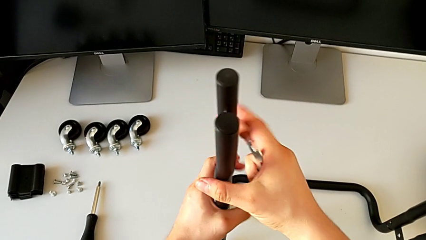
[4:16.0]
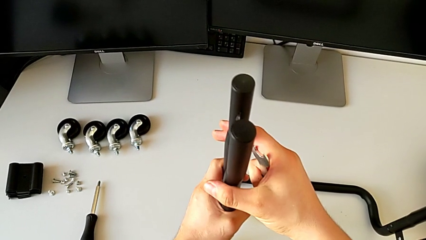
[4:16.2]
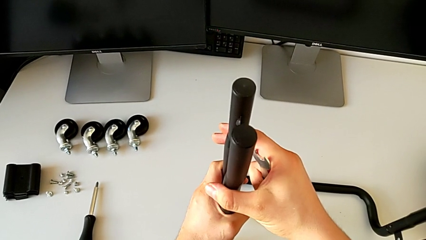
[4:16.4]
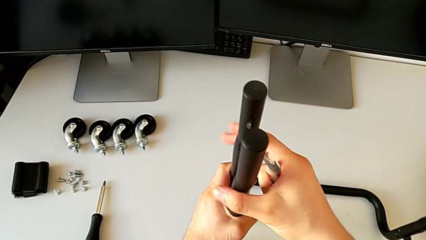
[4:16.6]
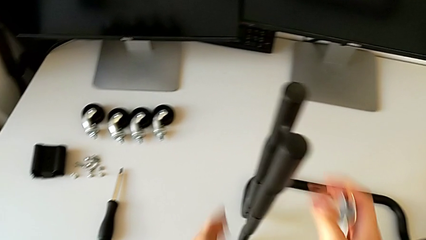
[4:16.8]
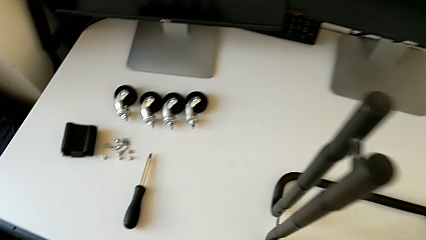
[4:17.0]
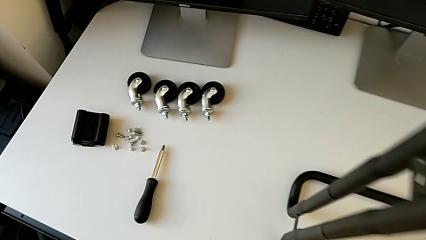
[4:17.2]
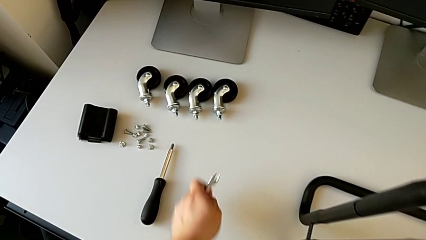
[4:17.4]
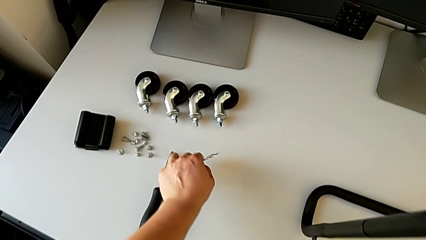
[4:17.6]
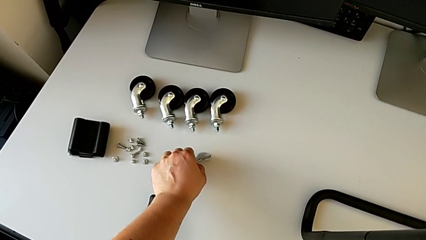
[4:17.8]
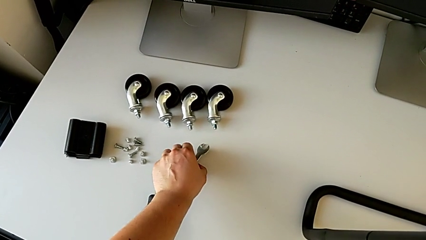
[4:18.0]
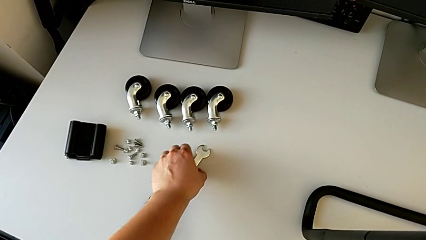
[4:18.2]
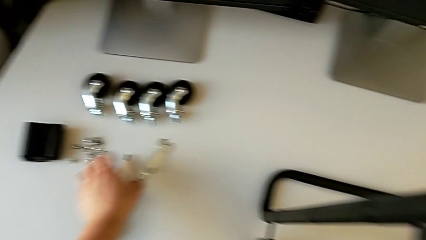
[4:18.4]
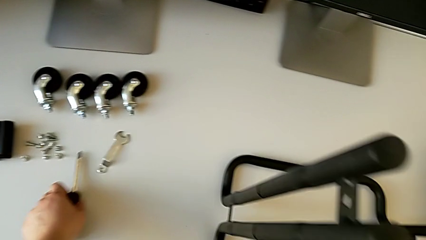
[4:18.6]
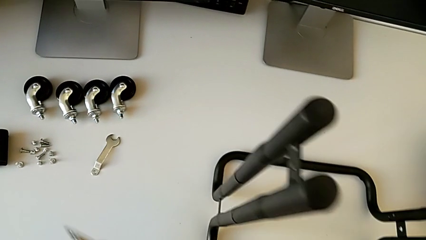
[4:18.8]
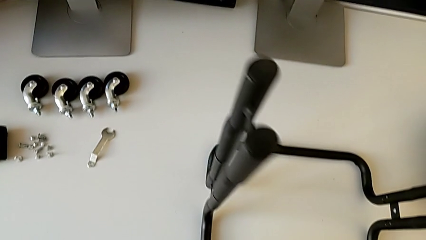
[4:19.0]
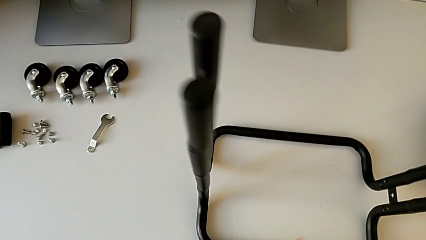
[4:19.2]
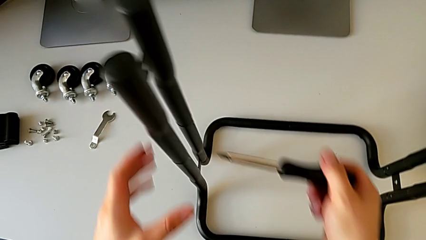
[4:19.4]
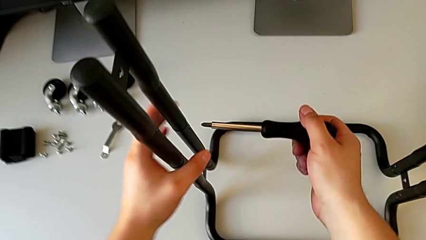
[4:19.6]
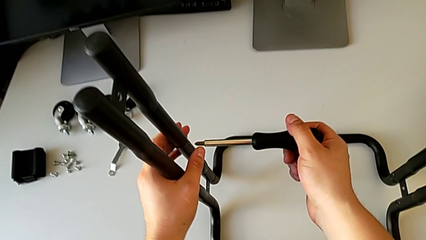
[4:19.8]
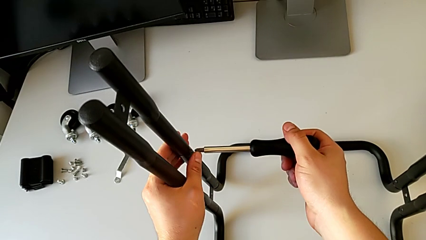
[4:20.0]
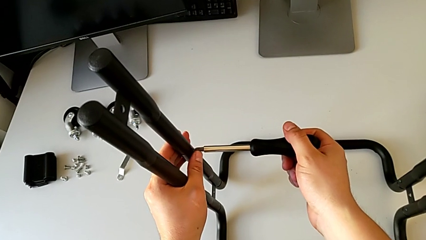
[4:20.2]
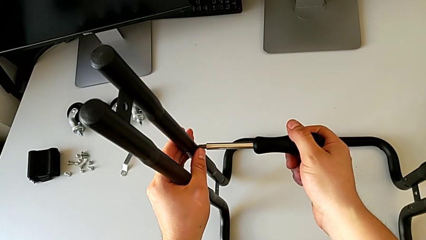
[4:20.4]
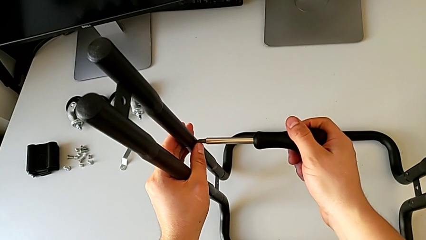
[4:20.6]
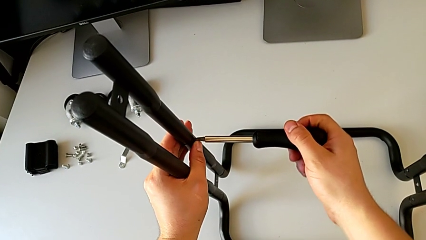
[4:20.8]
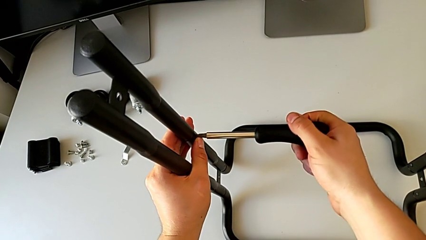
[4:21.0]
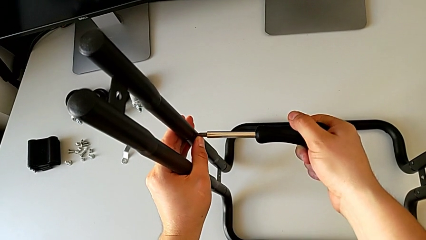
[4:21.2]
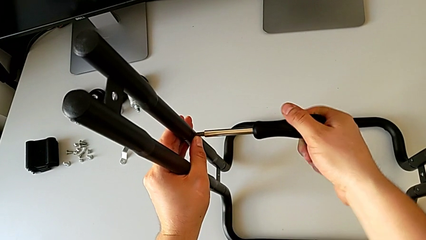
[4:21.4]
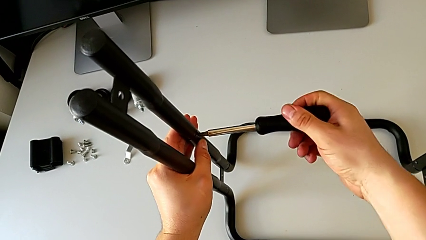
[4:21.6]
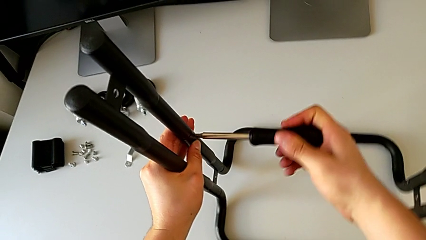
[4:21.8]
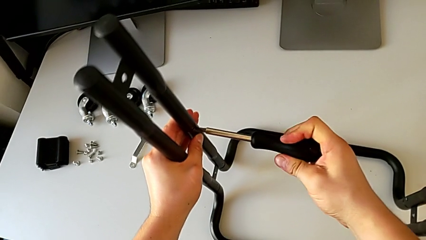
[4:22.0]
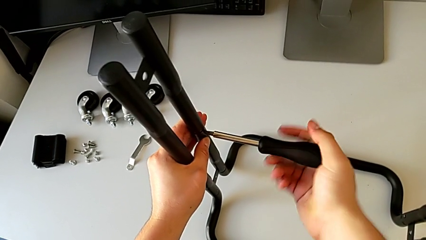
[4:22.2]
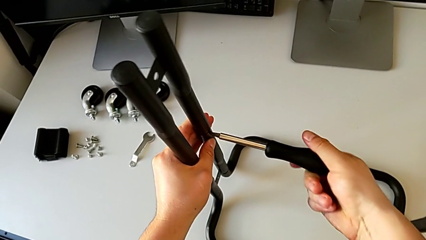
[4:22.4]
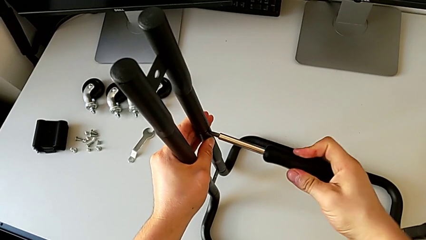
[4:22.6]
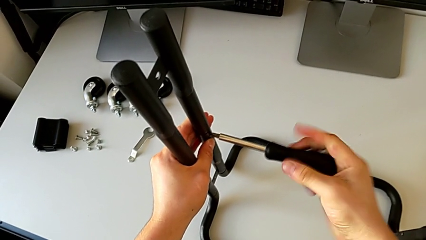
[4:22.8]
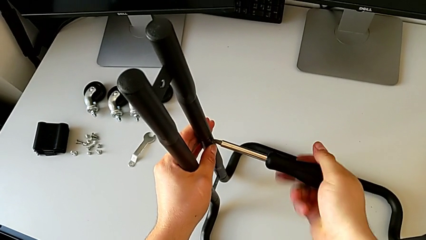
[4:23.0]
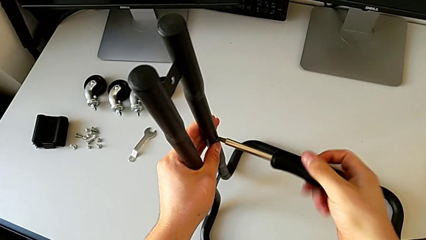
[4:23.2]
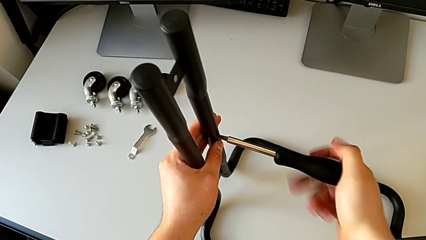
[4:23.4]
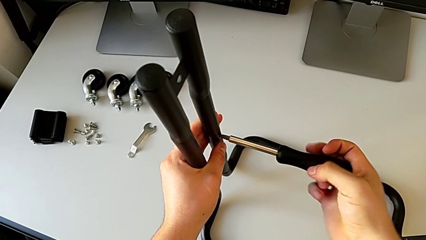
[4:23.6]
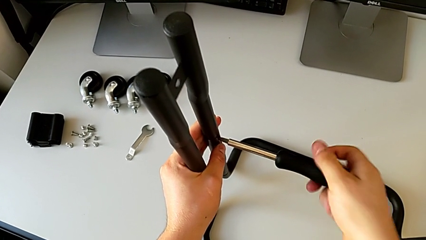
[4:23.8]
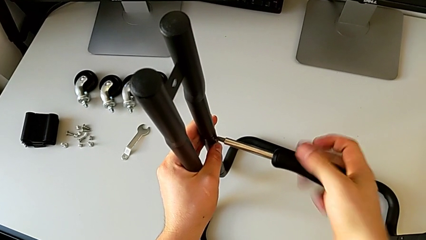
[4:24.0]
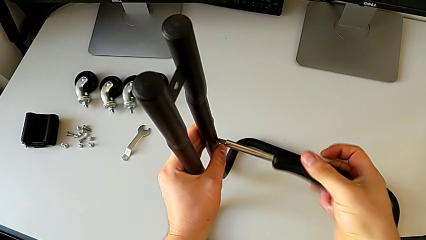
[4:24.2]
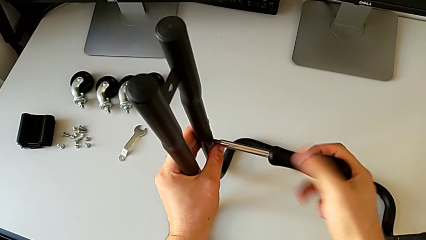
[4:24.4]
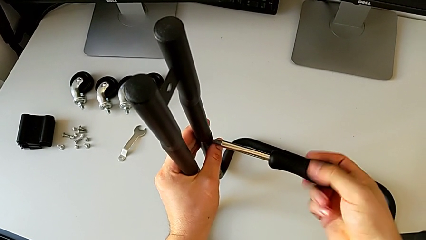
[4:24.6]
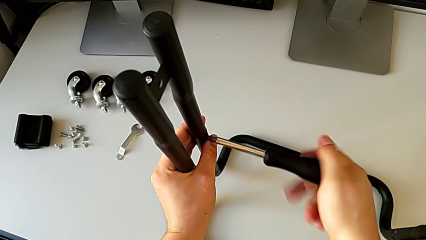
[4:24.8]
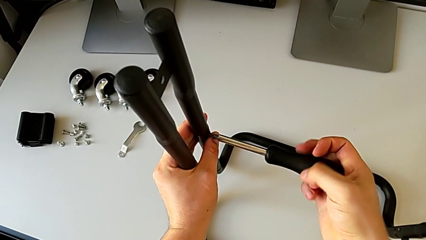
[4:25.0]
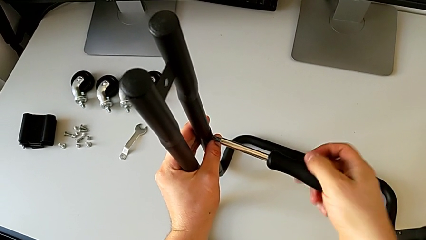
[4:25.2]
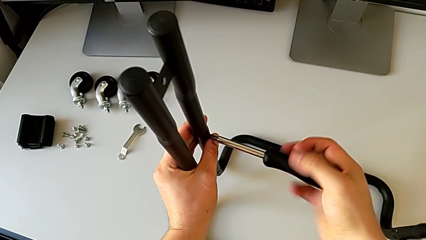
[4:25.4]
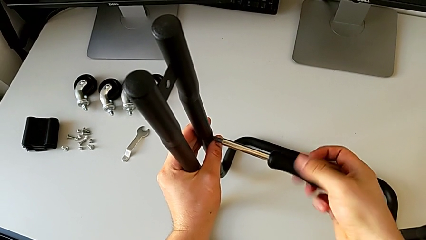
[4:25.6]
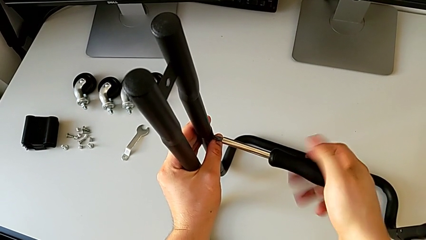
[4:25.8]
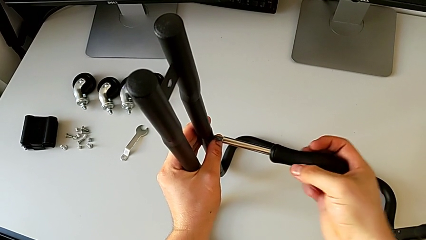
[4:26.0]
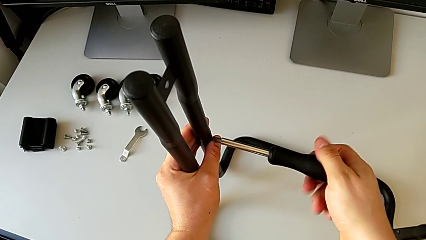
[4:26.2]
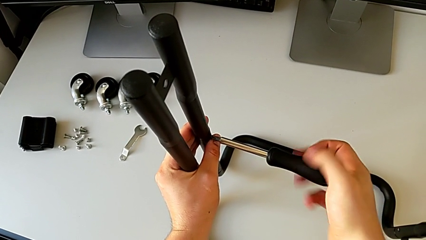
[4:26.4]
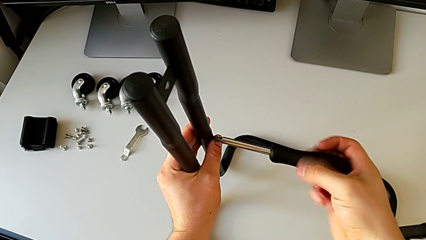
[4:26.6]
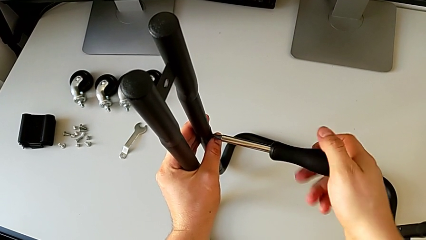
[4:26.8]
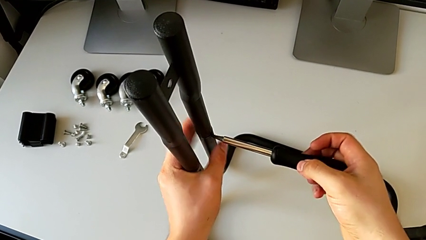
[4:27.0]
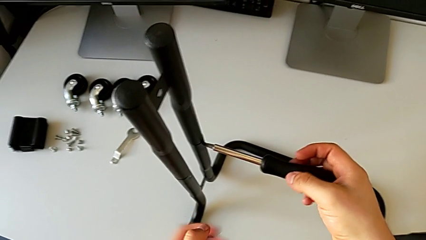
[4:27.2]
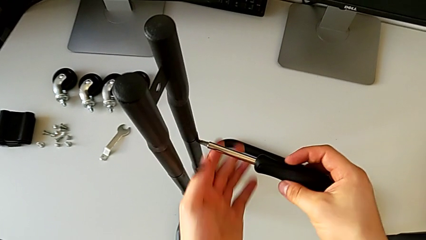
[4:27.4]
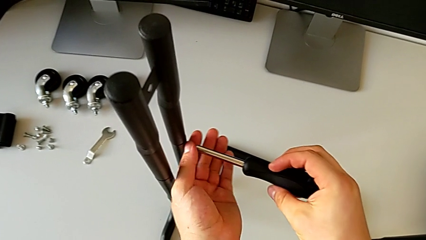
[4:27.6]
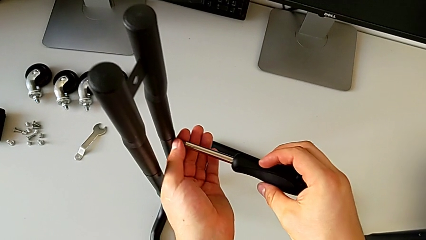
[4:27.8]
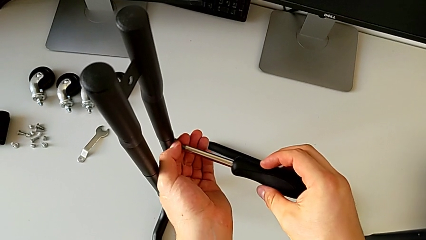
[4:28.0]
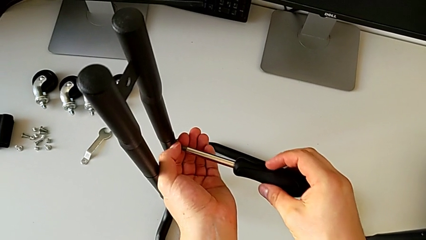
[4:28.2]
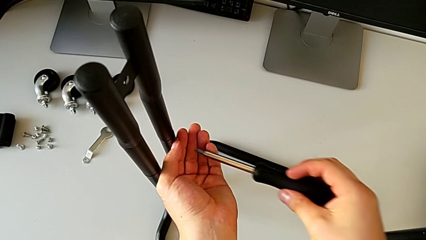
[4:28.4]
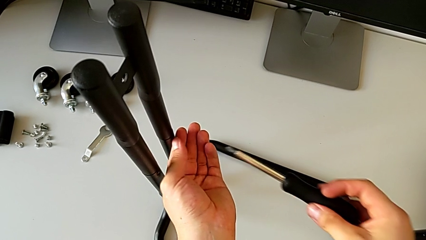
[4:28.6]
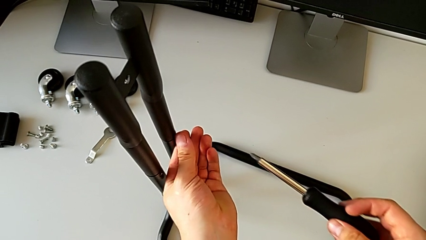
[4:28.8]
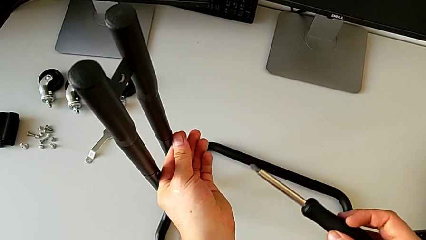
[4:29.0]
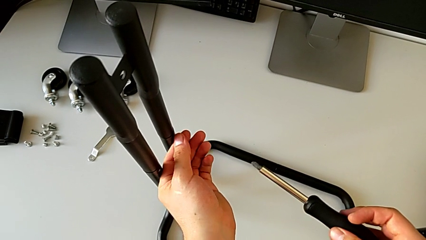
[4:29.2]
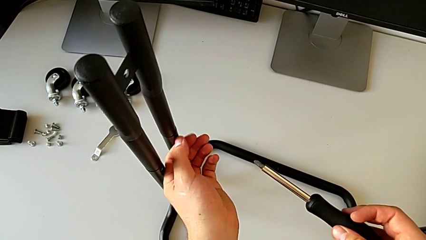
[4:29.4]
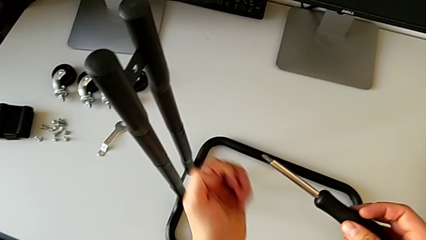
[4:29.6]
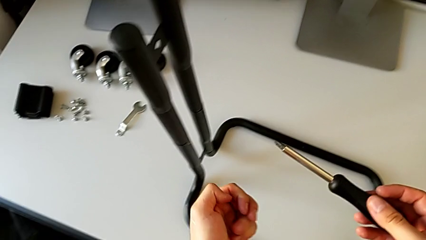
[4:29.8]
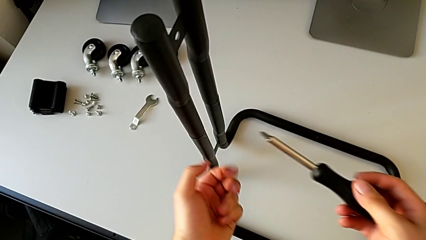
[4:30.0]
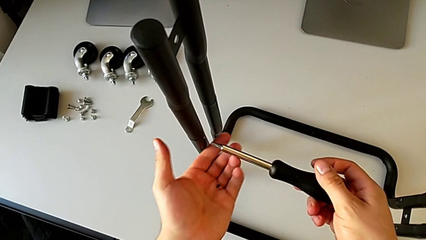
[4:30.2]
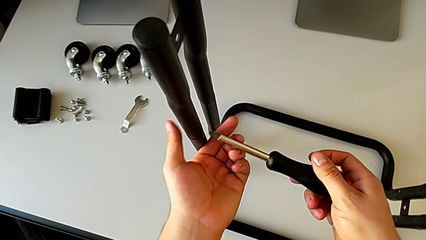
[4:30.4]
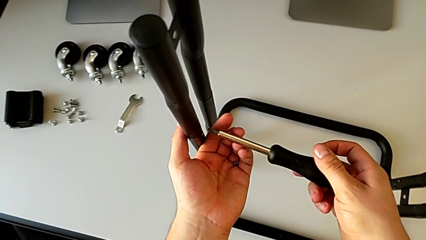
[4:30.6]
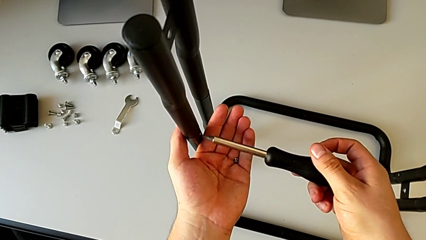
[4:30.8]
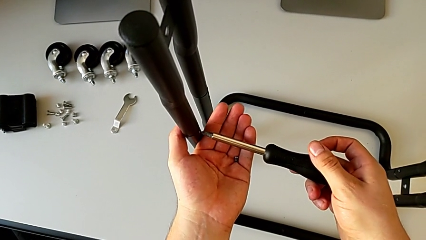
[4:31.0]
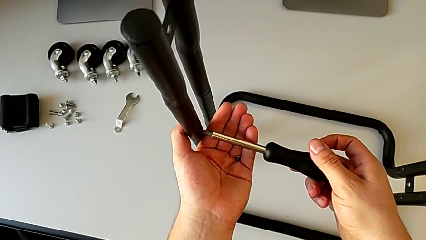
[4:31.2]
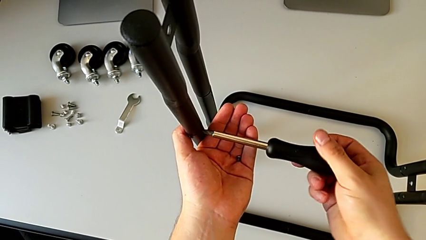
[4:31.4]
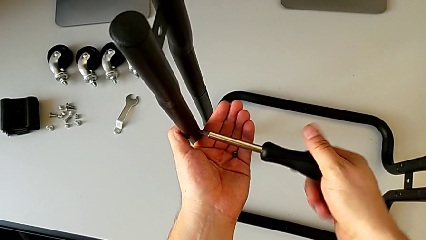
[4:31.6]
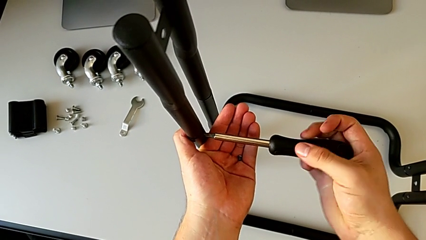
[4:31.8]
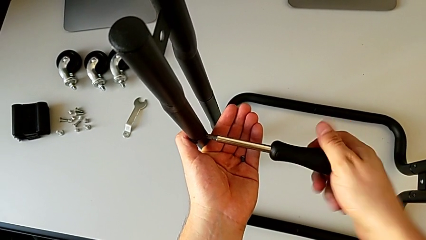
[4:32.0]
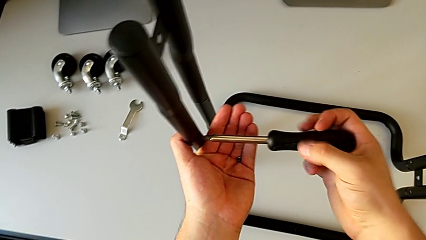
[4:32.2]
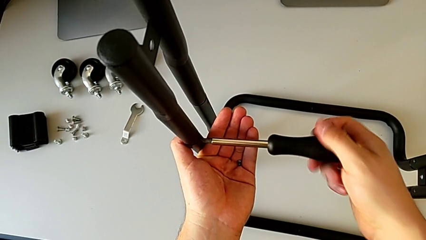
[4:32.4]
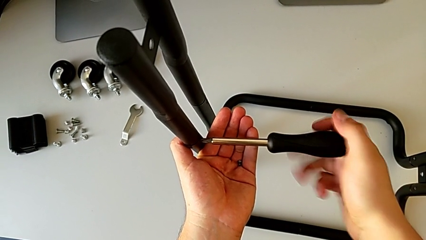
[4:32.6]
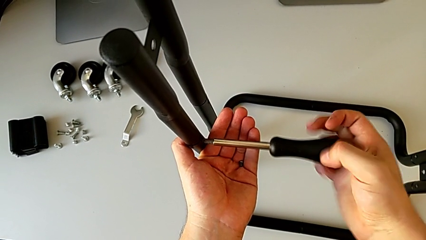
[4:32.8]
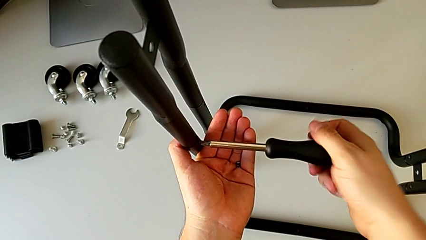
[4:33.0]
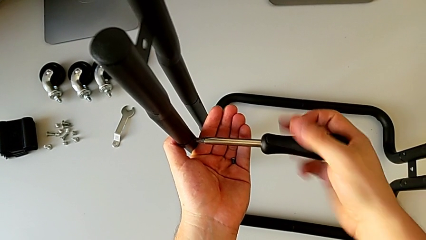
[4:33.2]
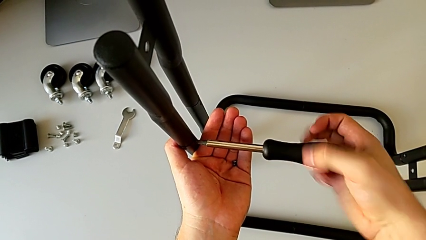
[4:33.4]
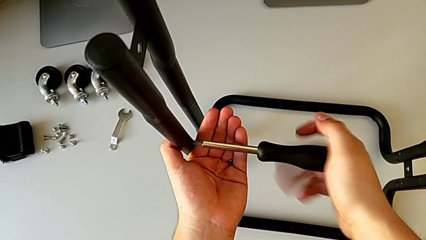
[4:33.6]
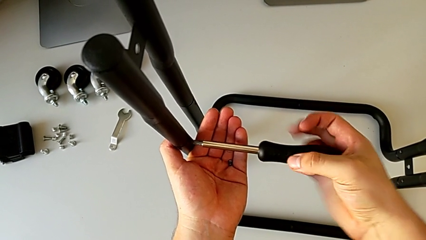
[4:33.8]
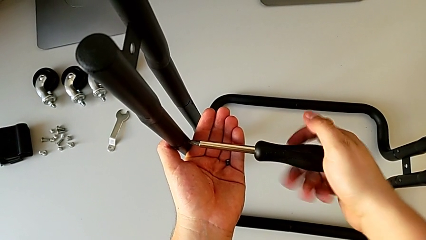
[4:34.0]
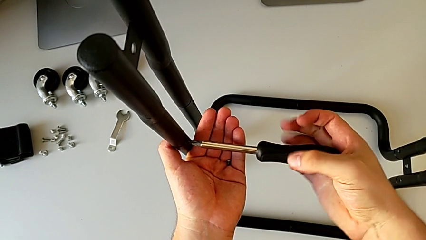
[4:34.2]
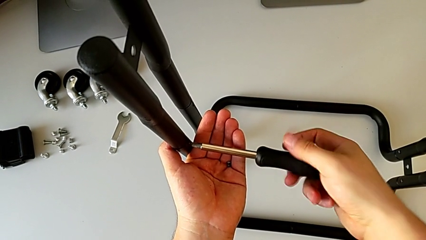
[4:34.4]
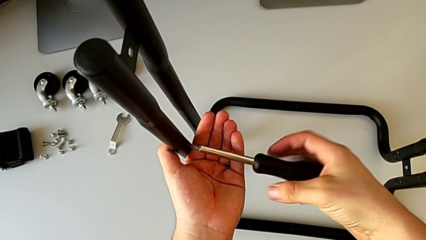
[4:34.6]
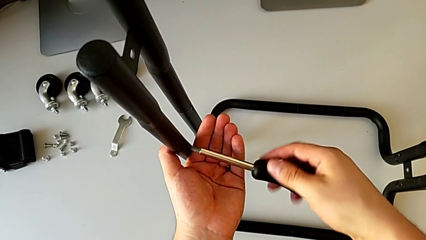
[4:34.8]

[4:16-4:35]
The camera wearer is unscrewing the left side bar. They inspect the frame, place the hexagonal wrench, grab the screwdriver, insert it, unscrew the screw, withdraw the screwdriver, disassemble the screw, insert the screwdriver and unscrew the screw.
